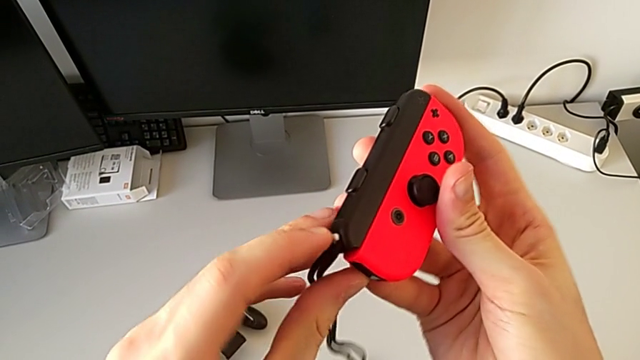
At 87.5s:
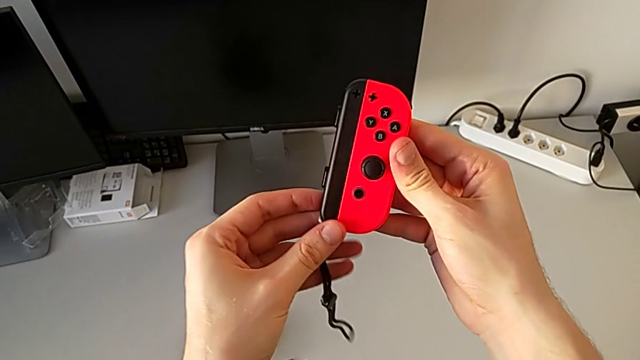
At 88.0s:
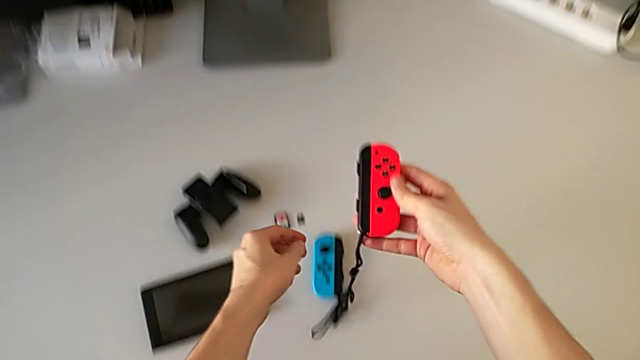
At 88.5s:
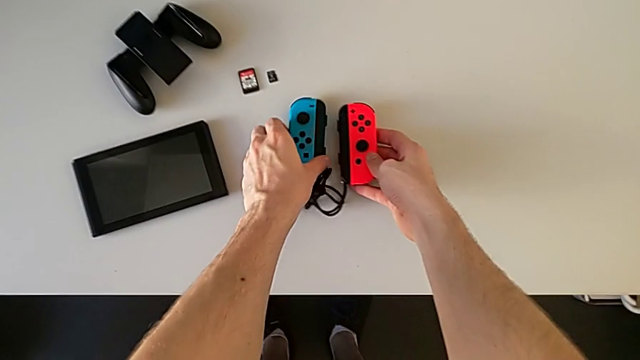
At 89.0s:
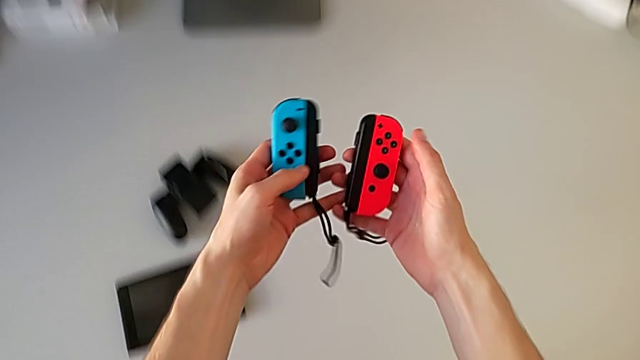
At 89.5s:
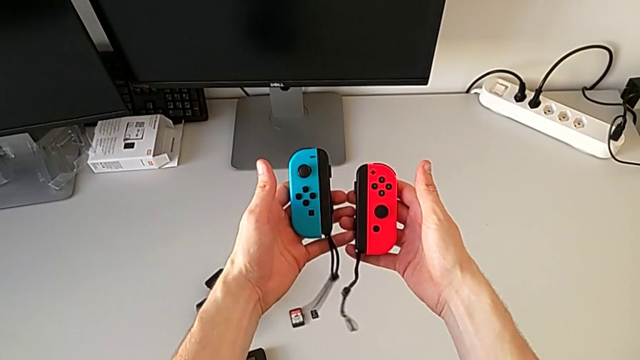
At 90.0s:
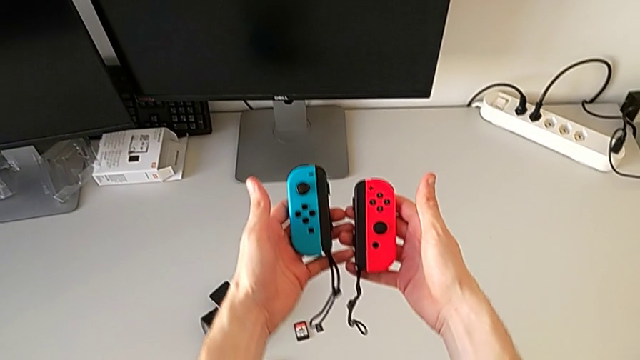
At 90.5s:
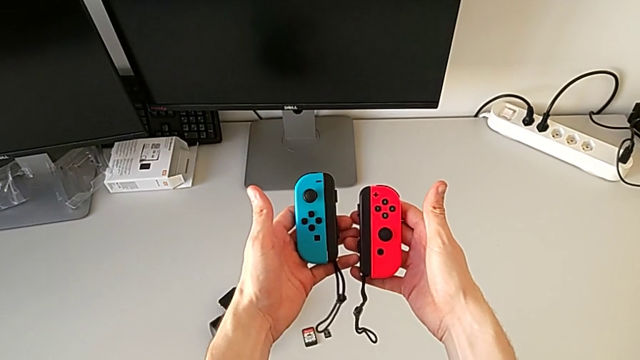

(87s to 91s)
The camera wearer is exchanging the Joy-Con controllers from the Joy-Con comfort grip for the Joy-Con straps. They hold the blue Joy-Con controller.

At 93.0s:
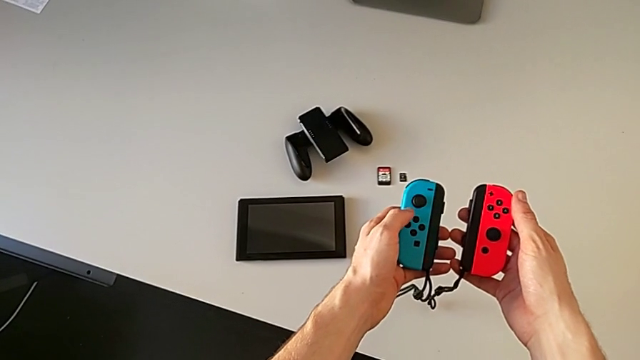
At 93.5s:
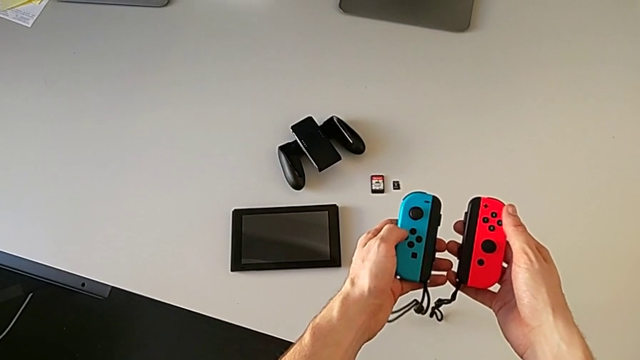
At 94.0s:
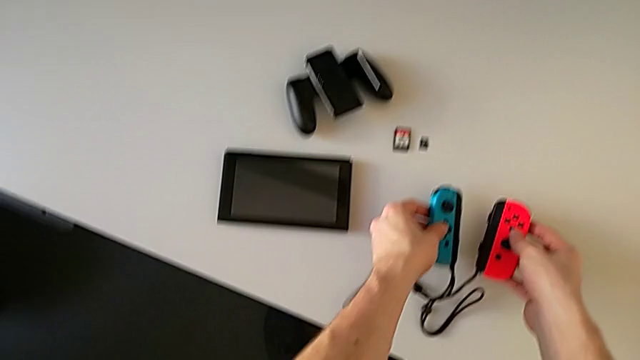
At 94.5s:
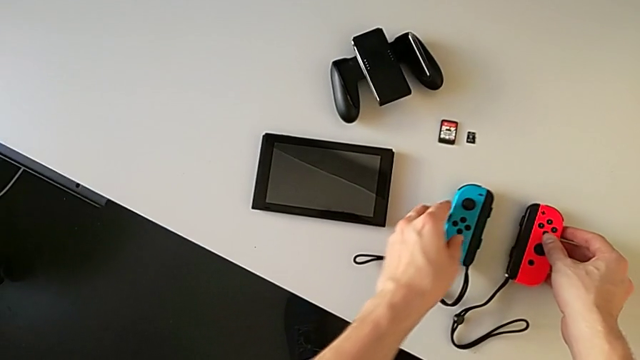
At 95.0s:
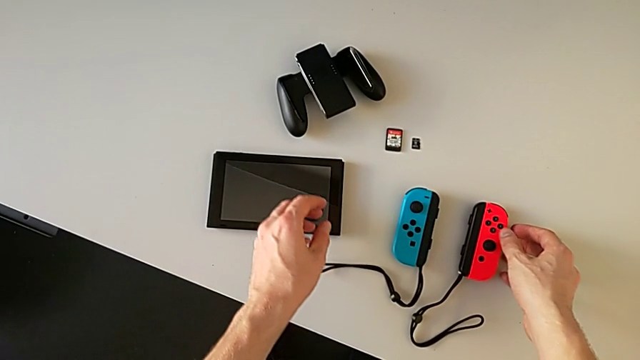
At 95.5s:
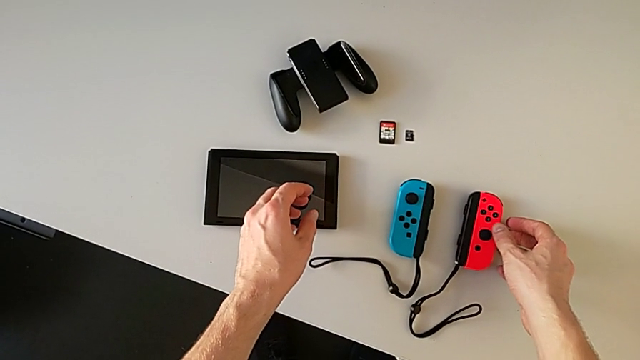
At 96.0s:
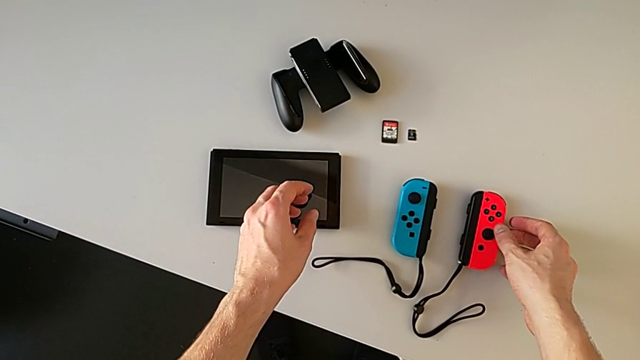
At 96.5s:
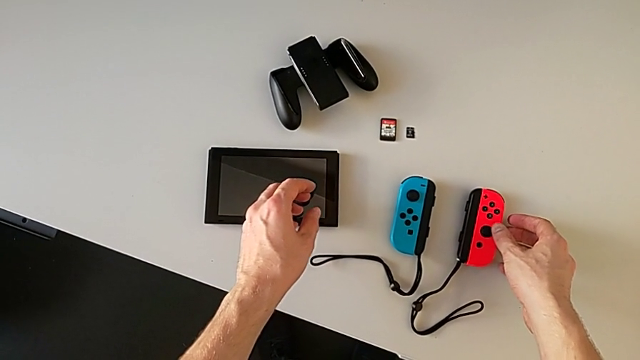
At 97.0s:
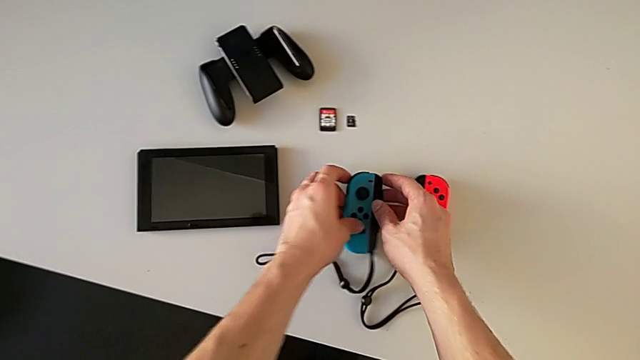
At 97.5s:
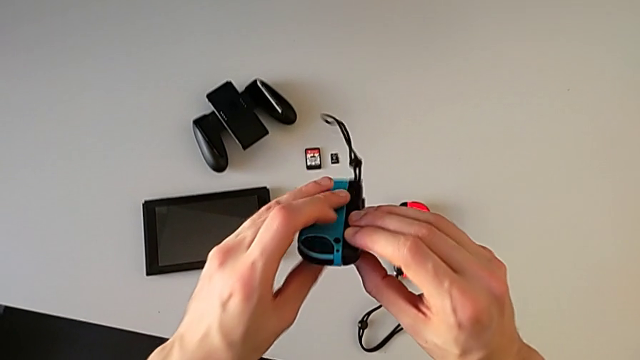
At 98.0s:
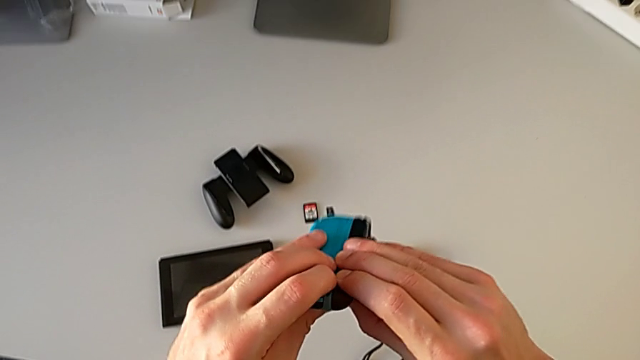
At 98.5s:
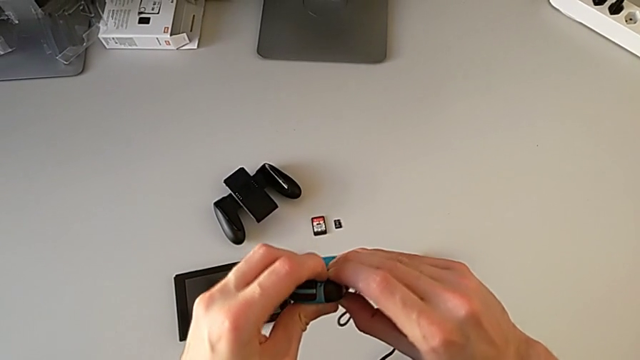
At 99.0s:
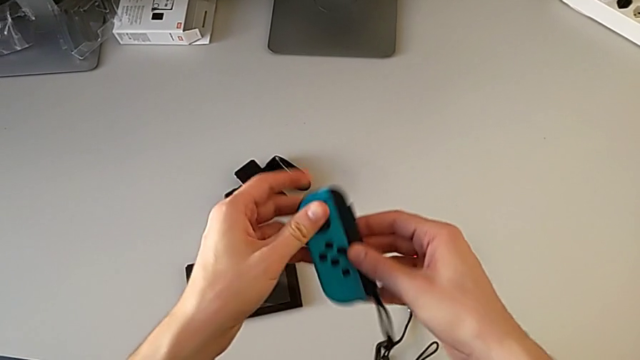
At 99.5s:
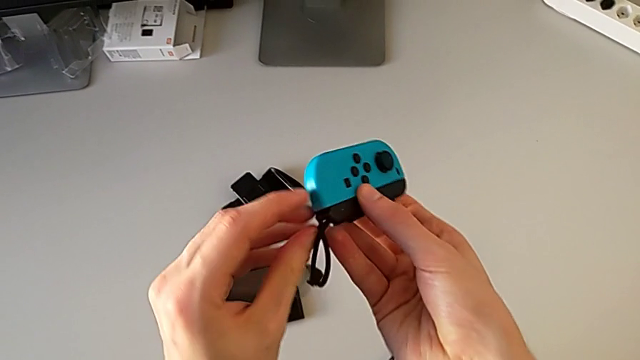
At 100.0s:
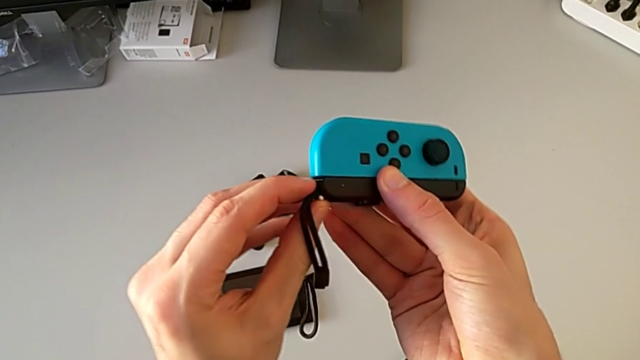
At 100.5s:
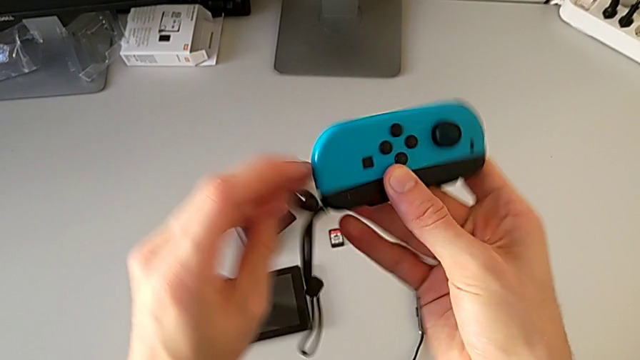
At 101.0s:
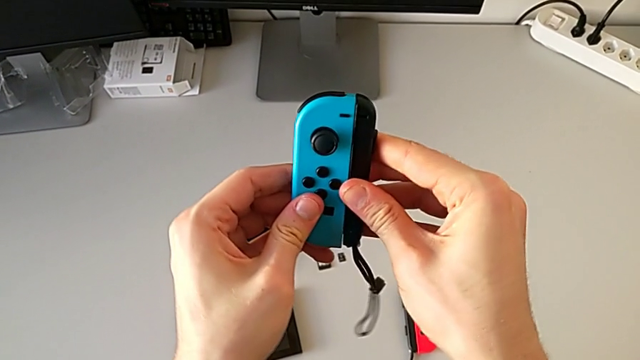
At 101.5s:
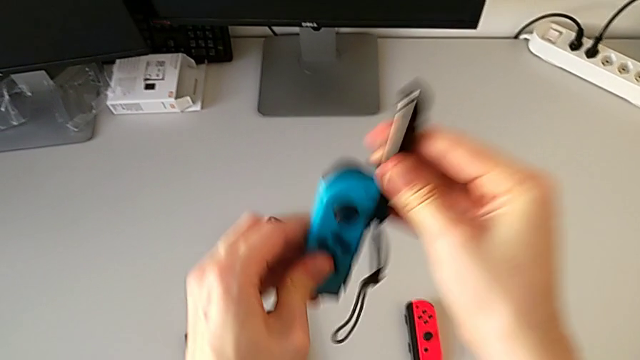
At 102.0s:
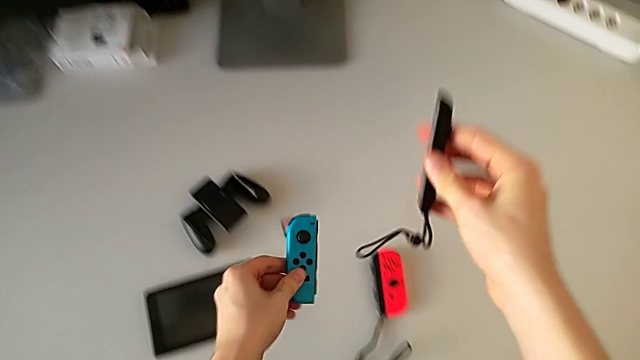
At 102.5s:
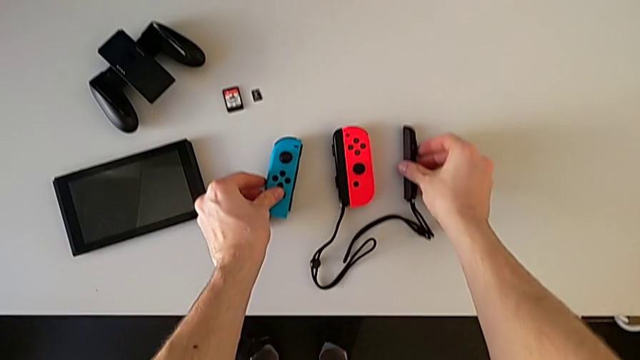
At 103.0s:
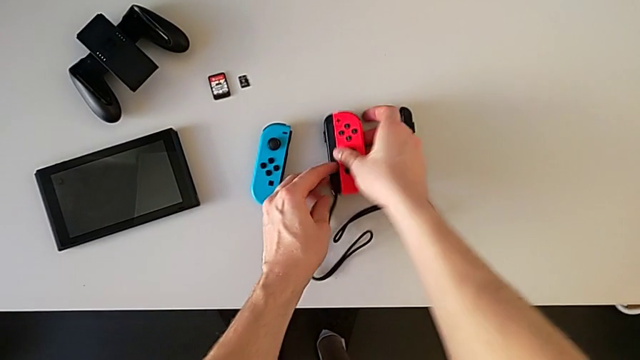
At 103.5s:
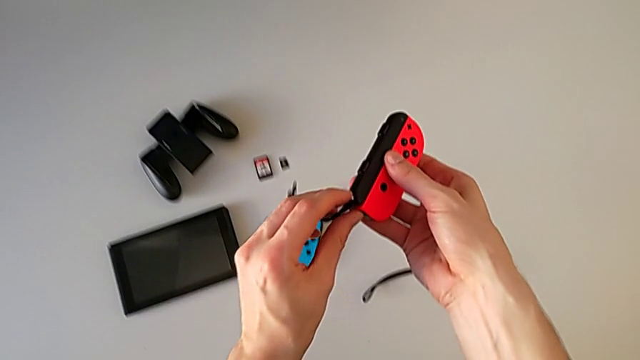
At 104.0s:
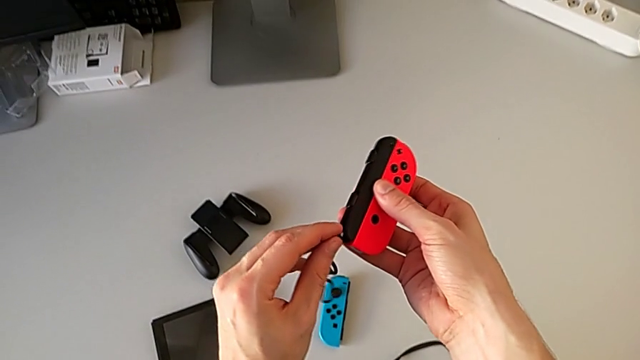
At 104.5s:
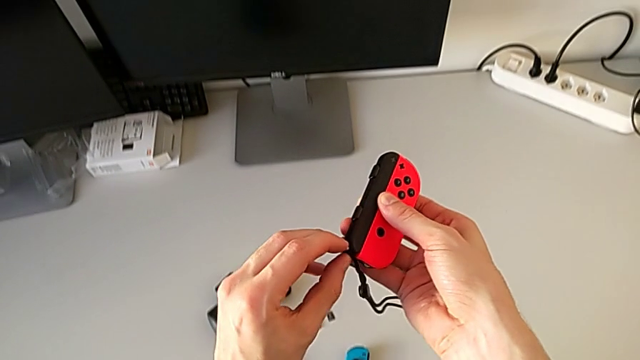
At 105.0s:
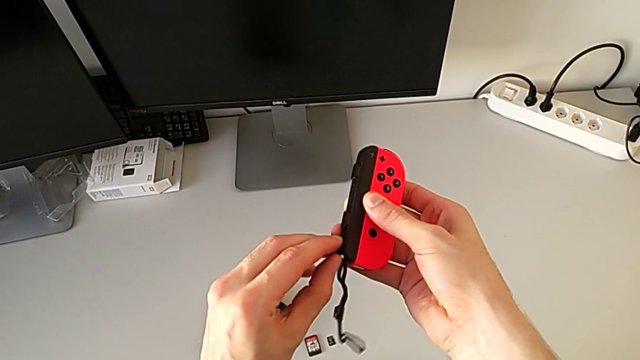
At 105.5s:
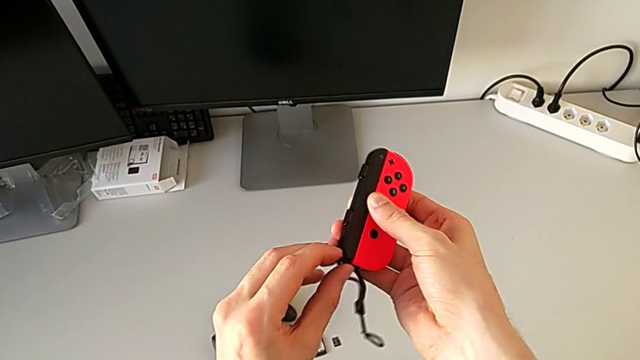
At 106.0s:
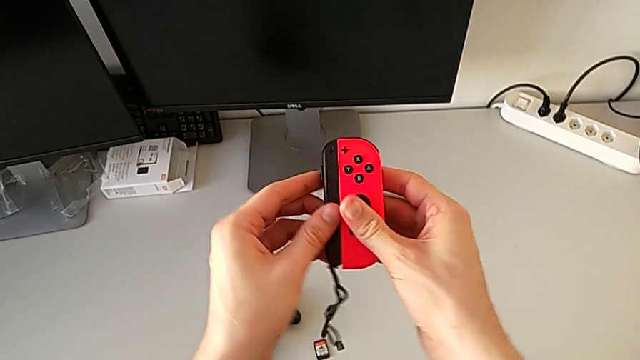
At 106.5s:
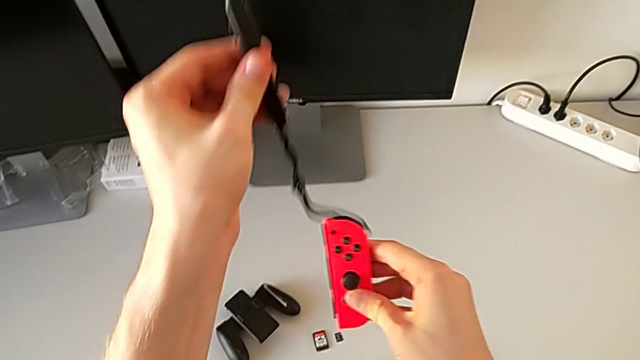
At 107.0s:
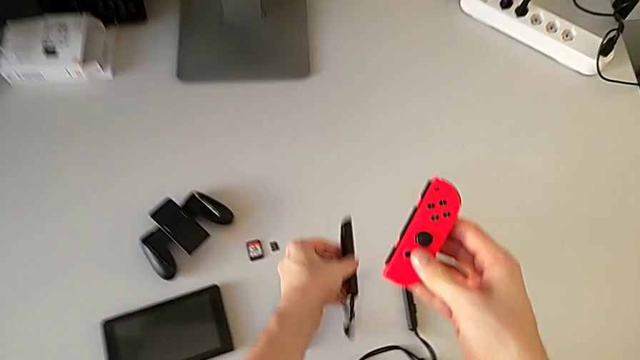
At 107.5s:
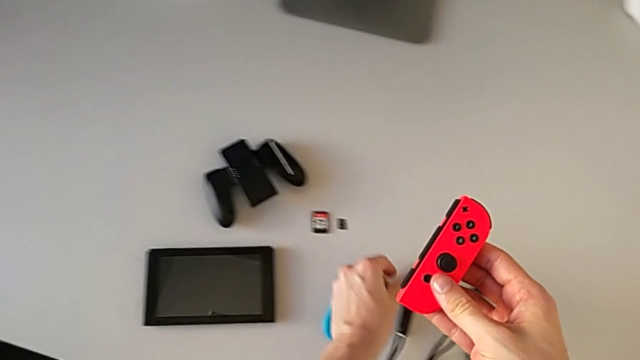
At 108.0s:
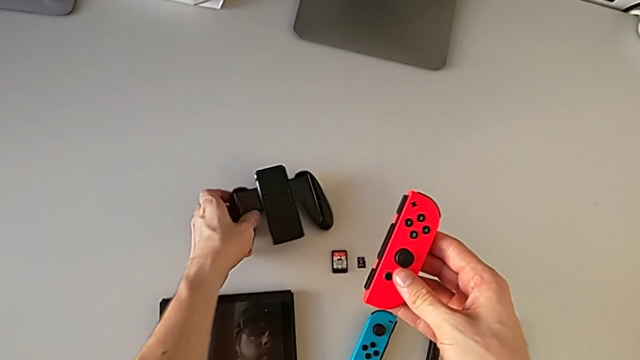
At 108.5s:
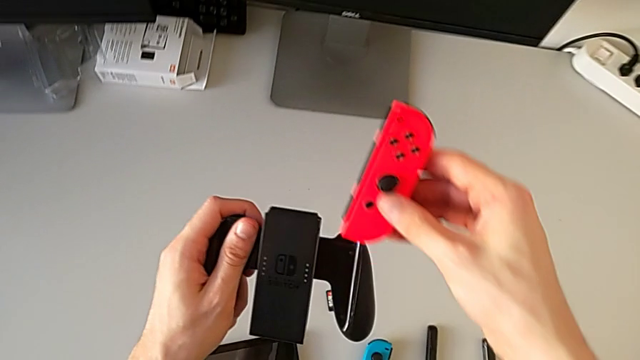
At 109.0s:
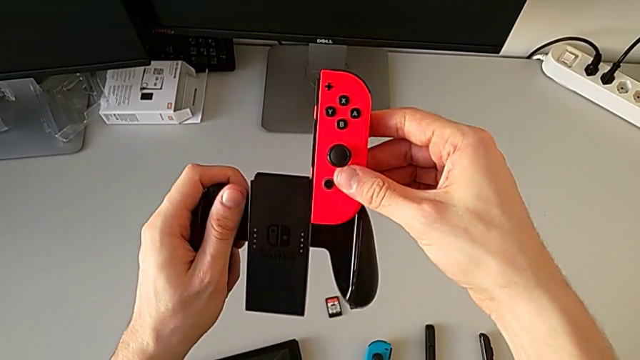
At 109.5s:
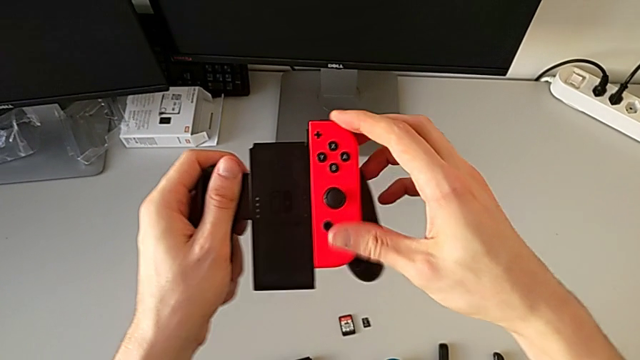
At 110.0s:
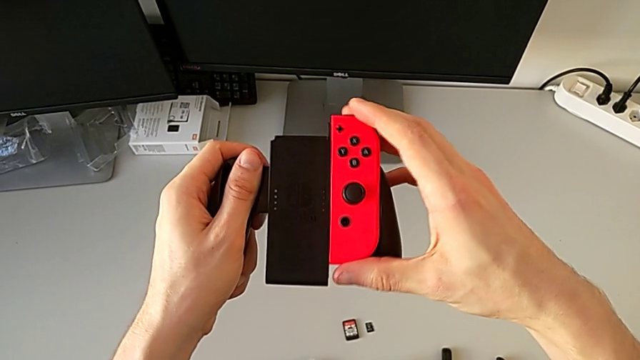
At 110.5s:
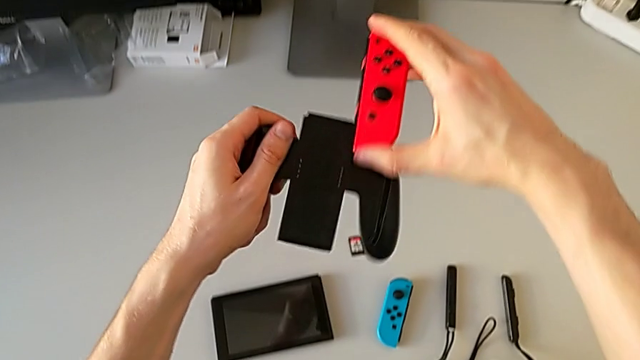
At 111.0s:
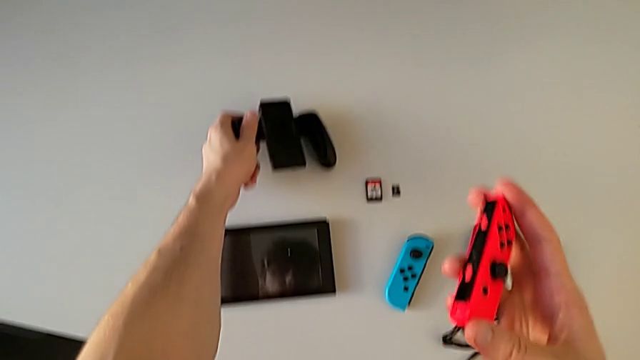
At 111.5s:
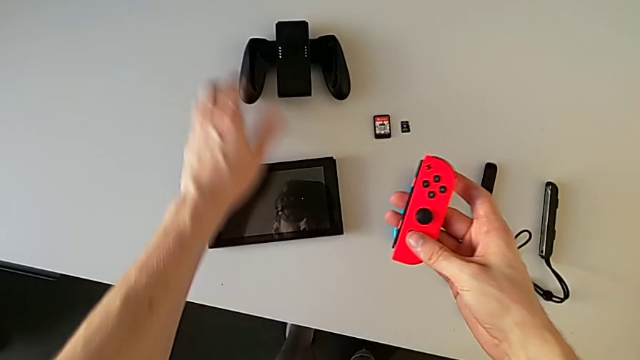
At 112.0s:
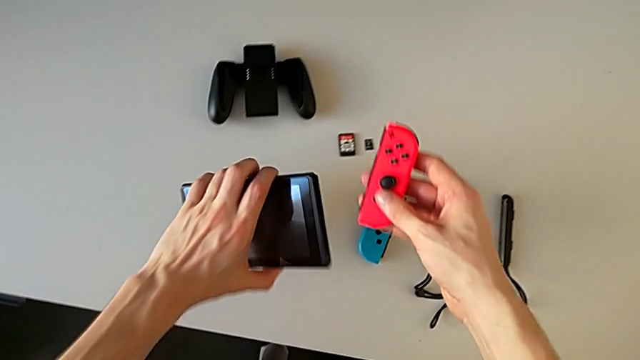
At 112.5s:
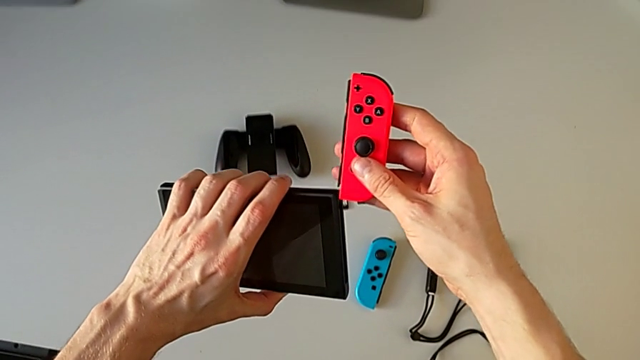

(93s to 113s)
The camera wearer is placing the two Joy-Con controllers onto the screen. They drop the Joy-Con controller, grab the blue Joy-Con controller, unlock the blue Joy-Con strap and withdraw the Joy-Con strap. They grab the red Joy-Con controller, unlock the red Joy-Con strap, lift the black comfort grip, wrongly assemble the red Joy-Con controller and grab the comfort grip.
